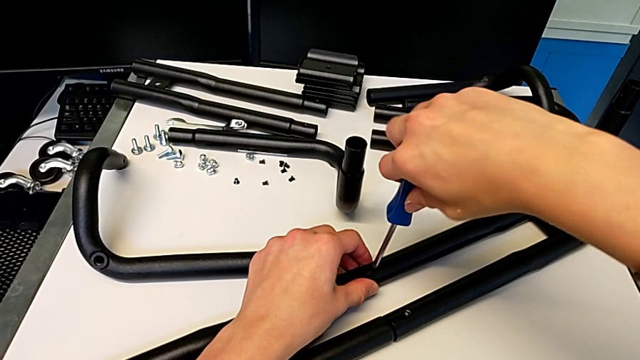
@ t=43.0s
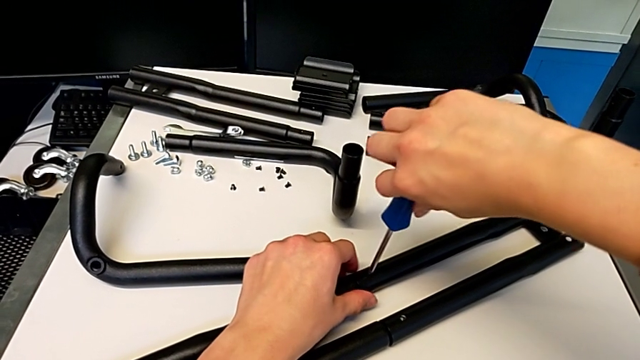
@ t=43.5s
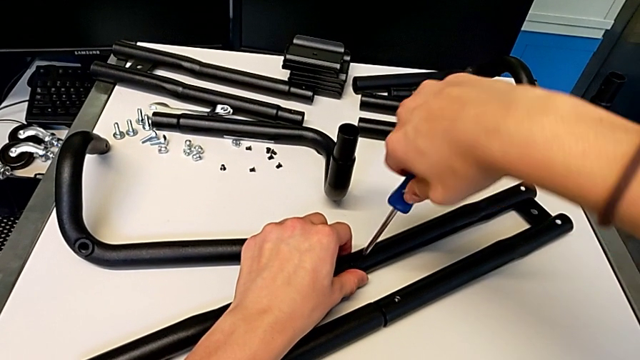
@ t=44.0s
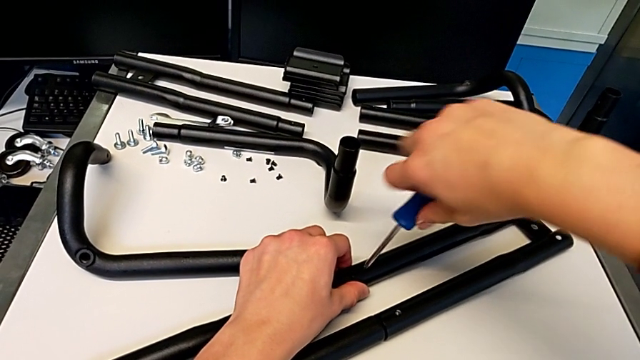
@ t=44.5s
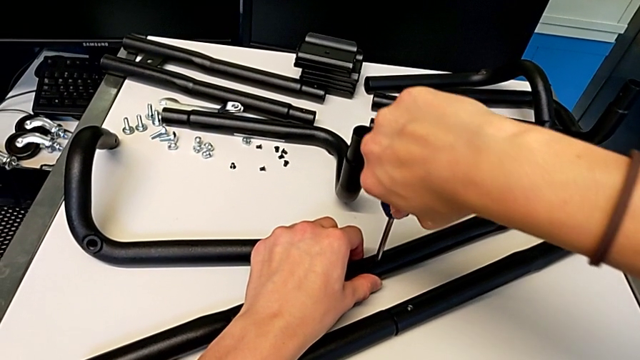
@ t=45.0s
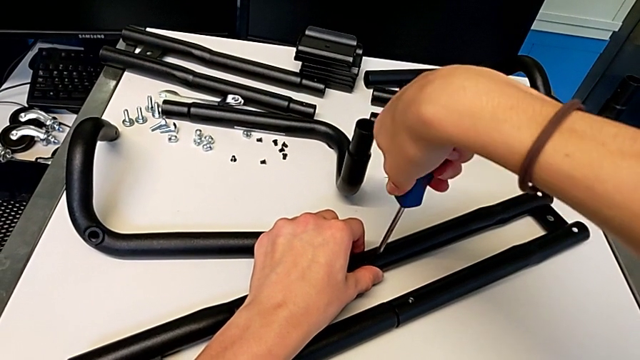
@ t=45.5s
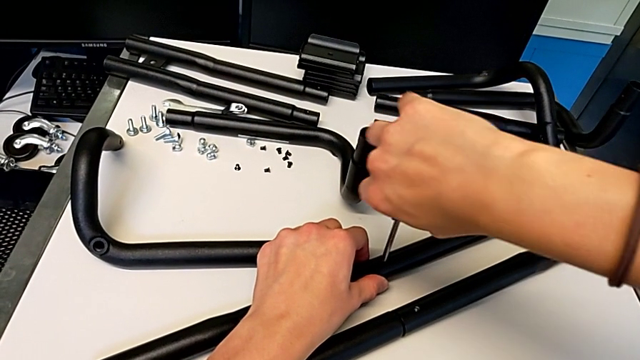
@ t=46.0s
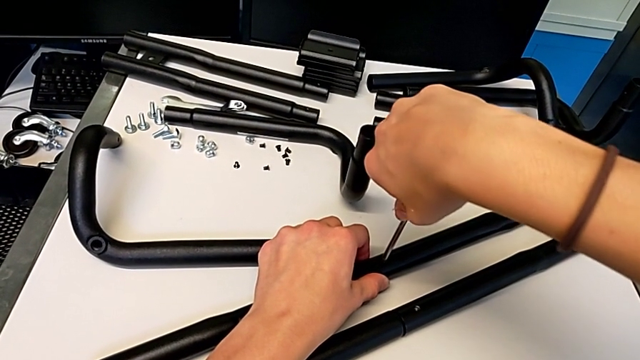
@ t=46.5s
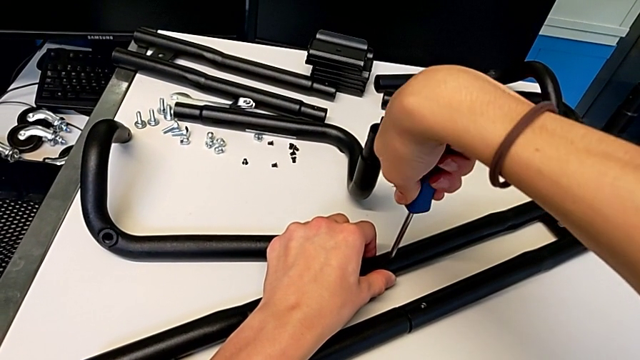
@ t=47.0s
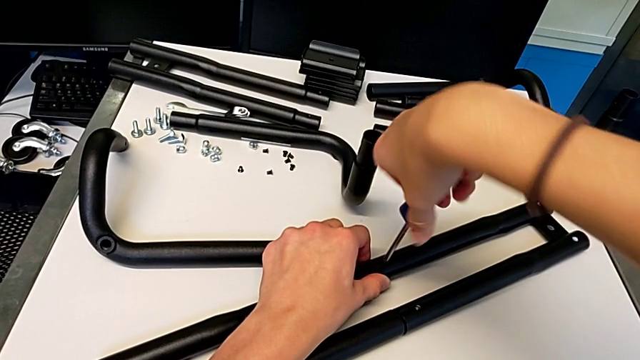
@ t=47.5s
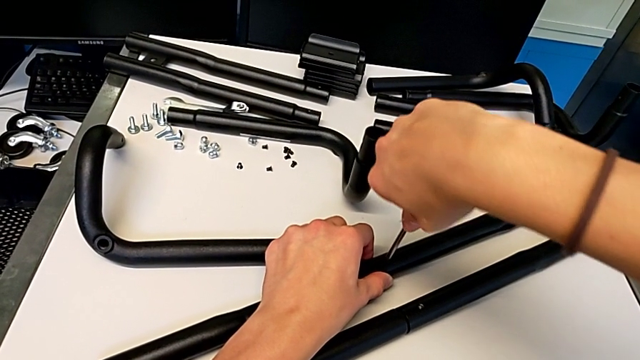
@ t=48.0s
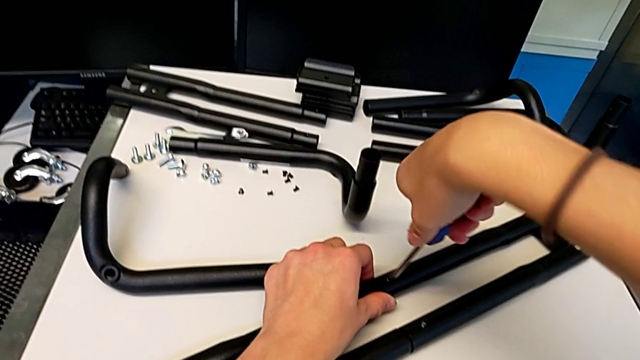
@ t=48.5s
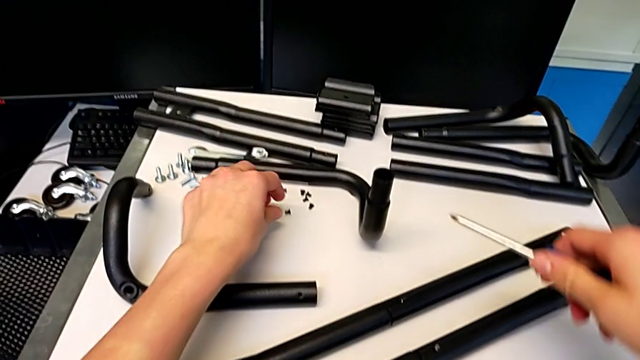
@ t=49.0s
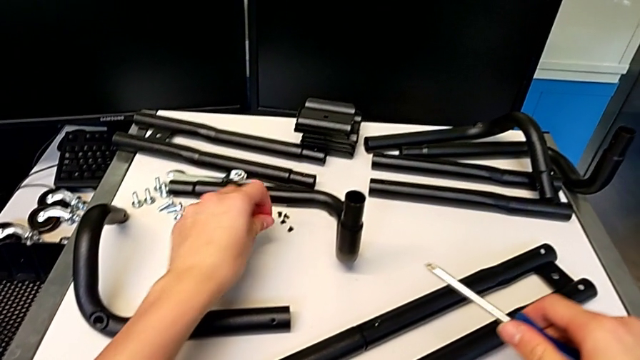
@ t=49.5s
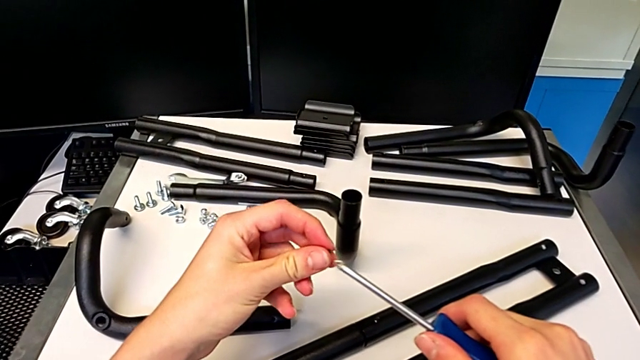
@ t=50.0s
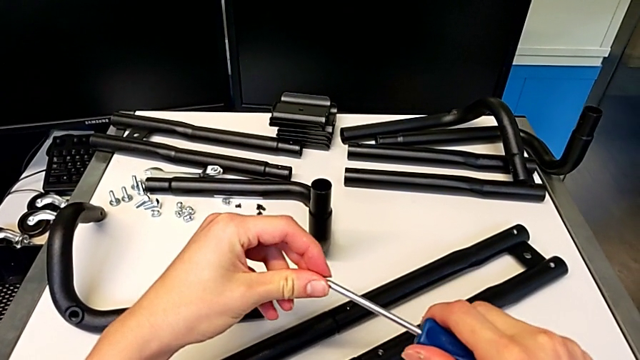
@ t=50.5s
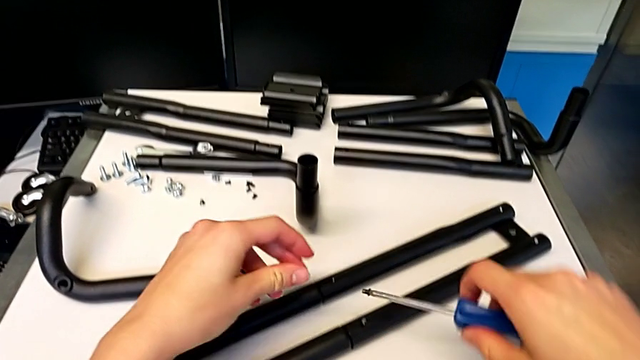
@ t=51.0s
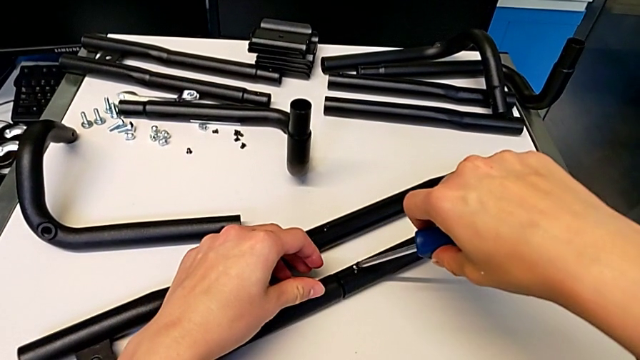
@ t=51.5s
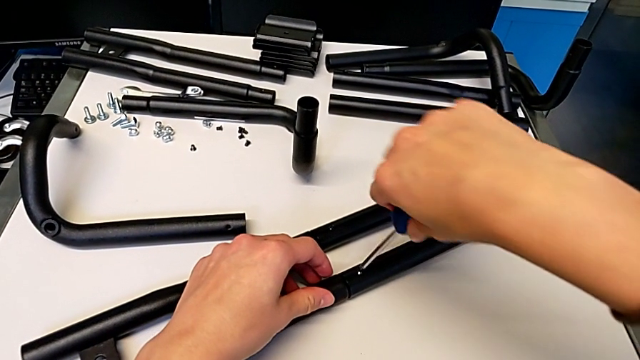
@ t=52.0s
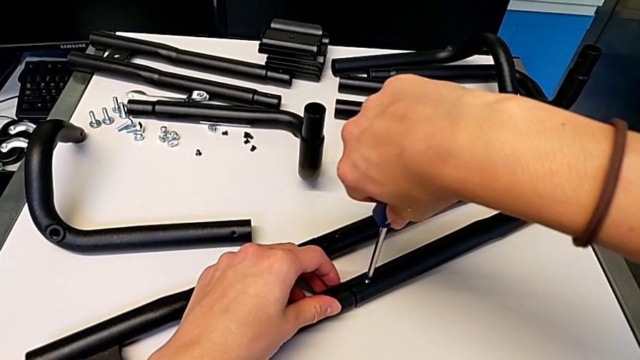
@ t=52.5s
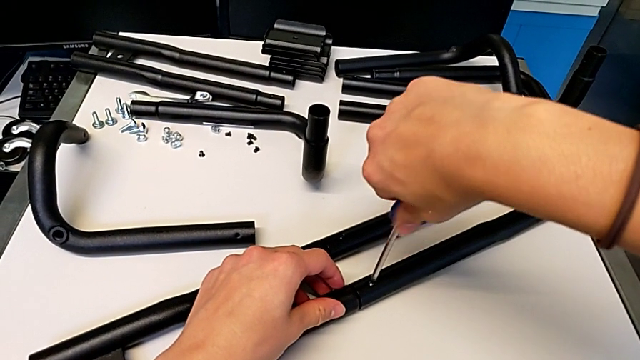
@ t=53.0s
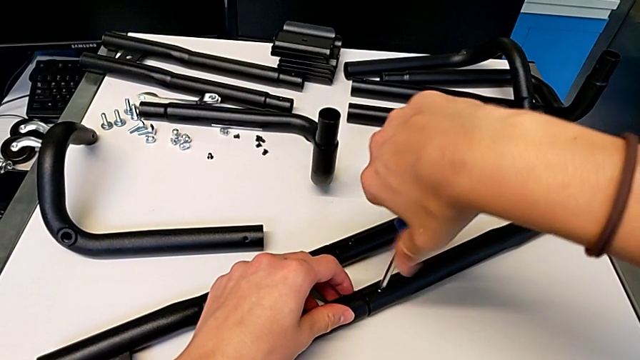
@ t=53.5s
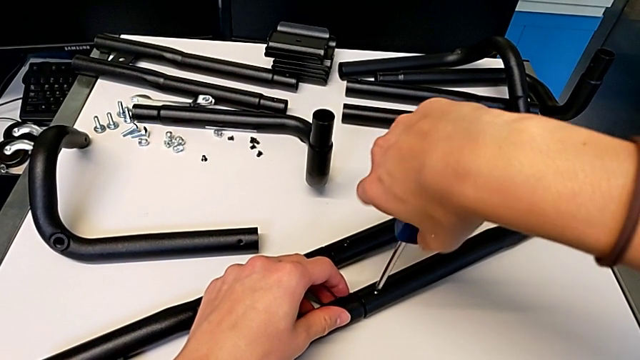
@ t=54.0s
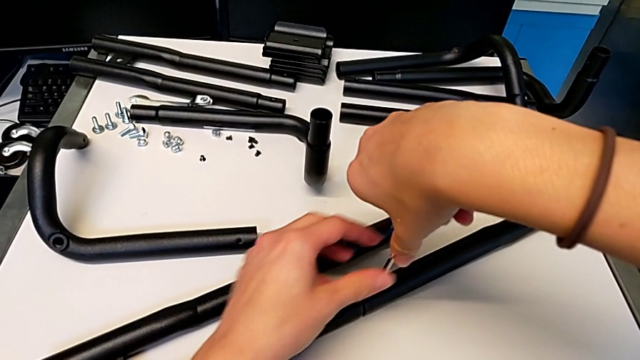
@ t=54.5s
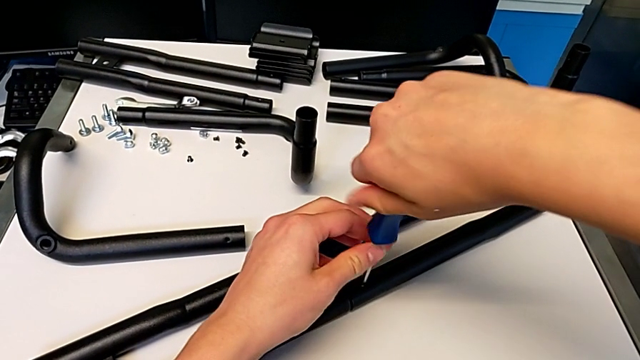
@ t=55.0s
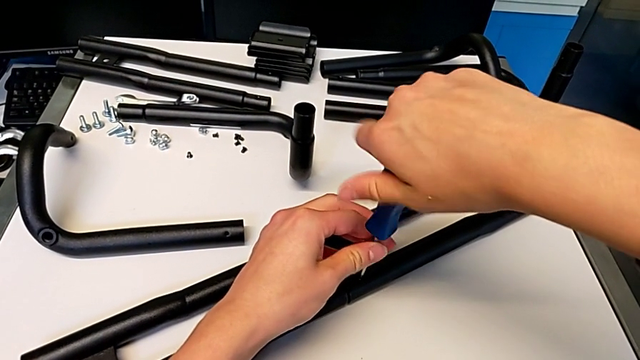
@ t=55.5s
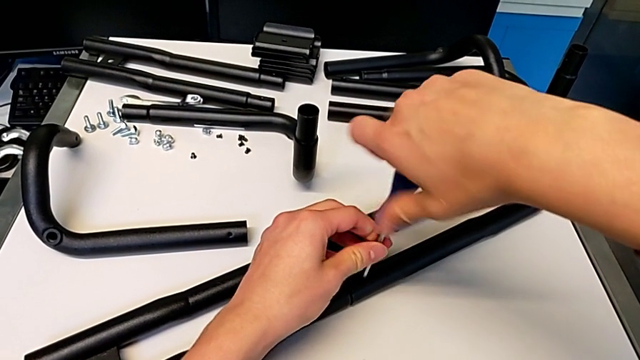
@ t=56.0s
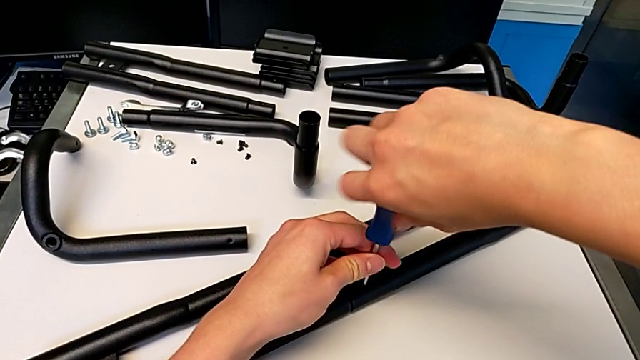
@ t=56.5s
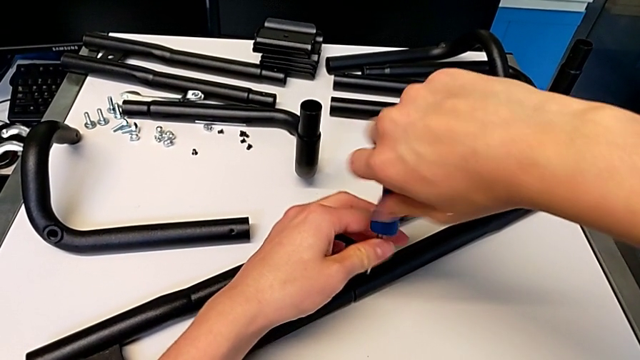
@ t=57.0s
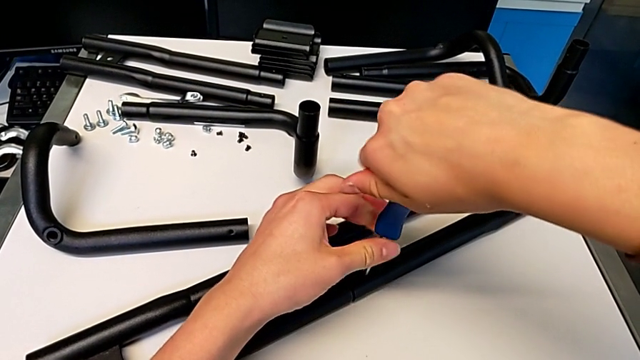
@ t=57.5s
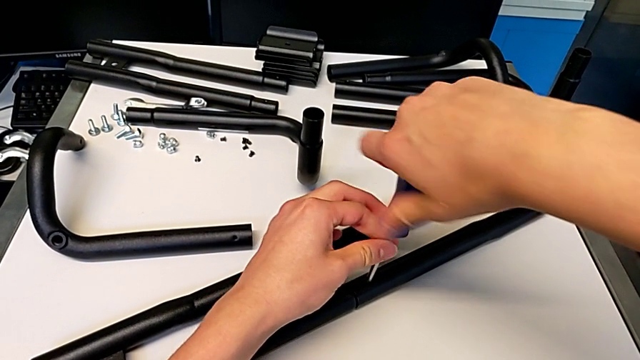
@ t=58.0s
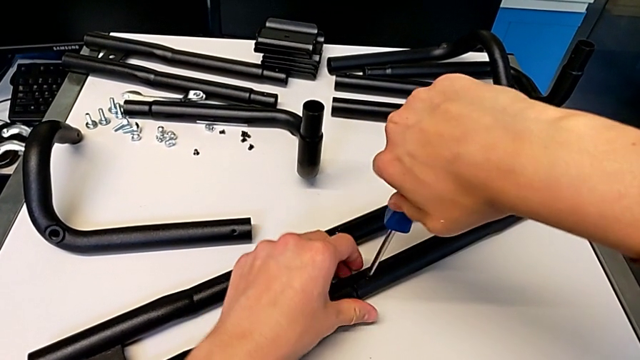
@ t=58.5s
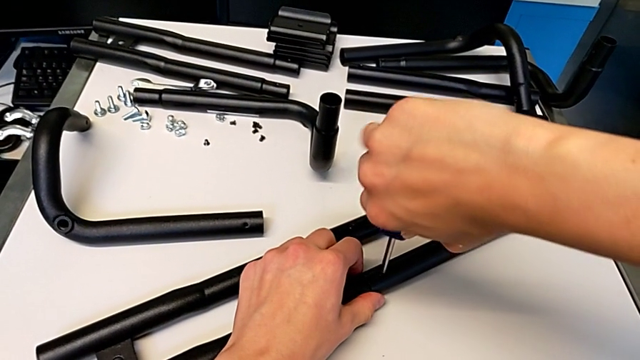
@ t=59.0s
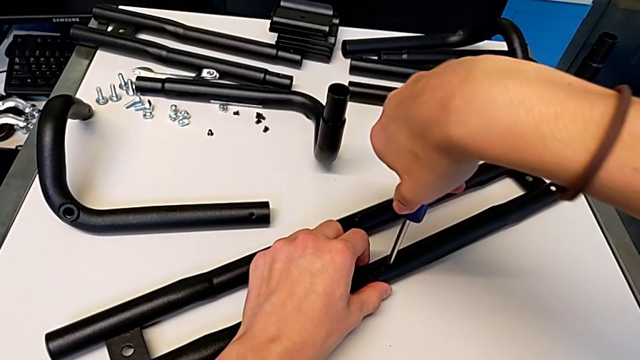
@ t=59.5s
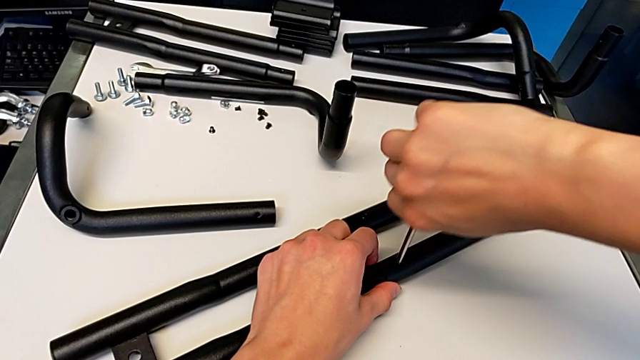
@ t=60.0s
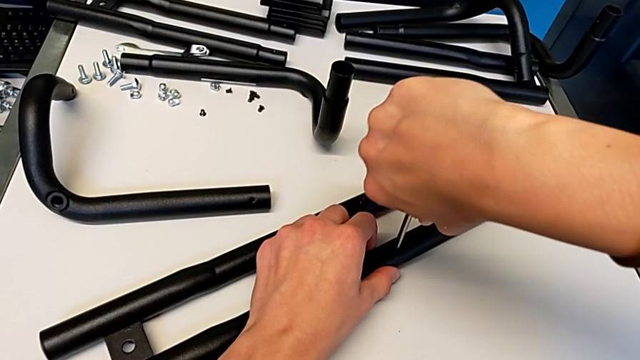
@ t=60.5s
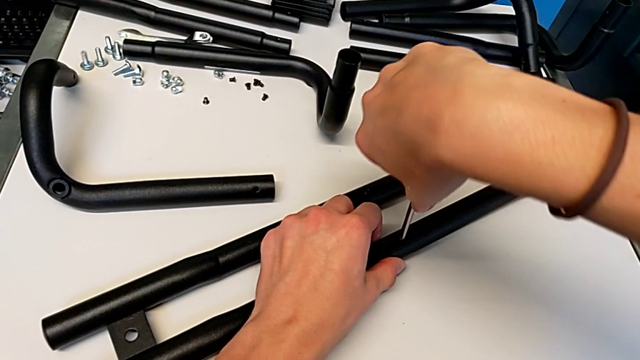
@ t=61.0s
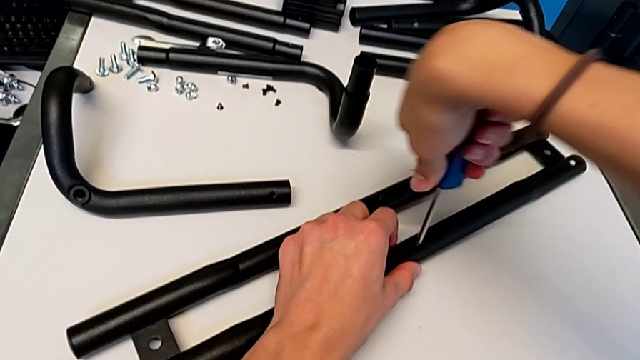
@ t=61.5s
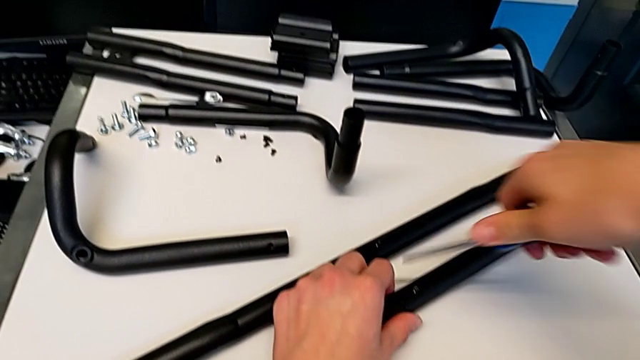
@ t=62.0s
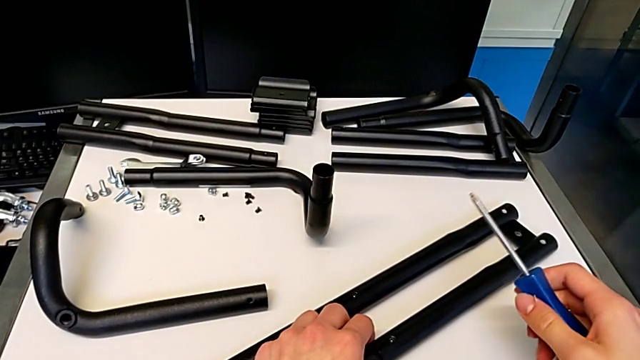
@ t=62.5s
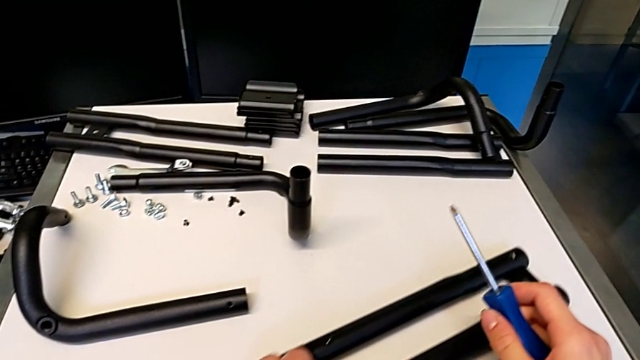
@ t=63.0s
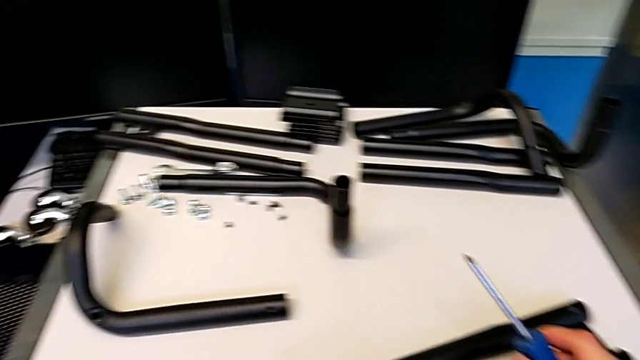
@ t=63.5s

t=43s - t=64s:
The camera wearer is assembling the first pair of side bars. They keep screwing the screw, grab the screw, align it, insert it, screw it and slide the half frame.
